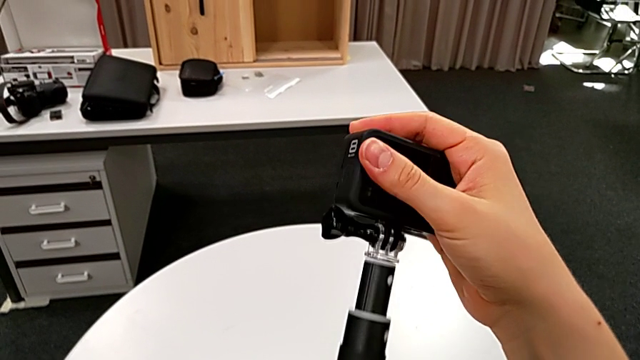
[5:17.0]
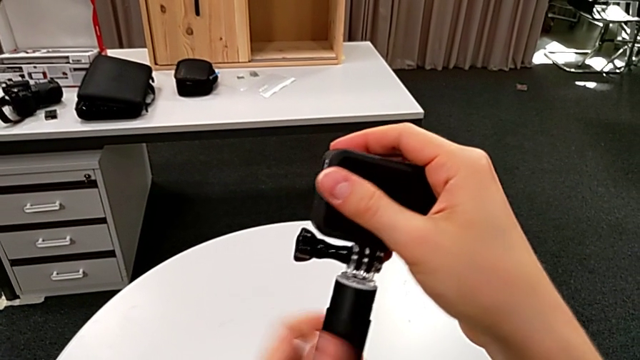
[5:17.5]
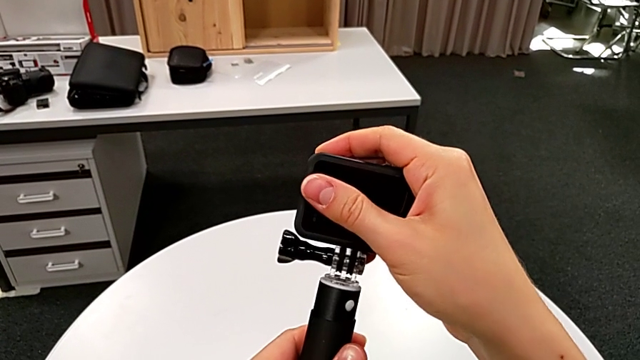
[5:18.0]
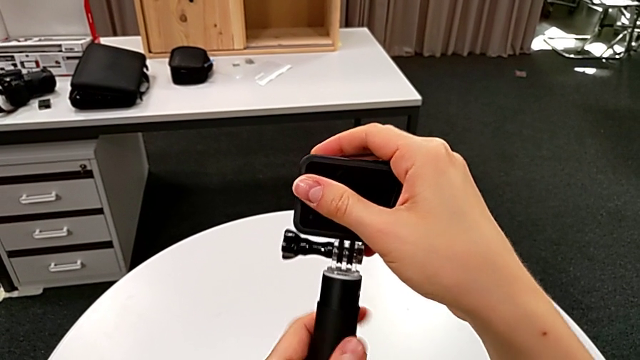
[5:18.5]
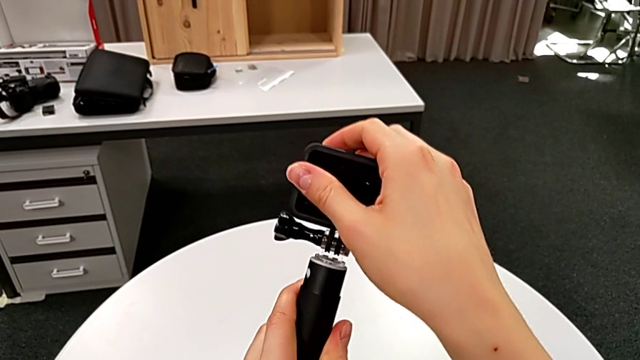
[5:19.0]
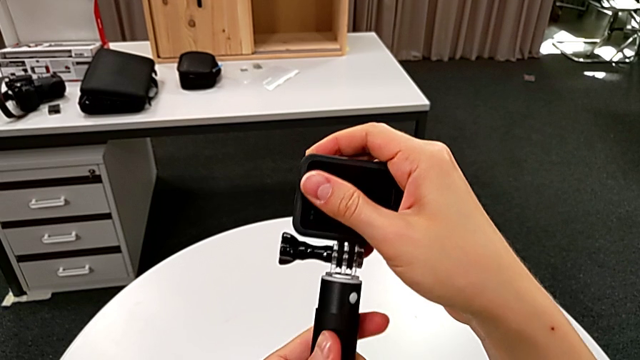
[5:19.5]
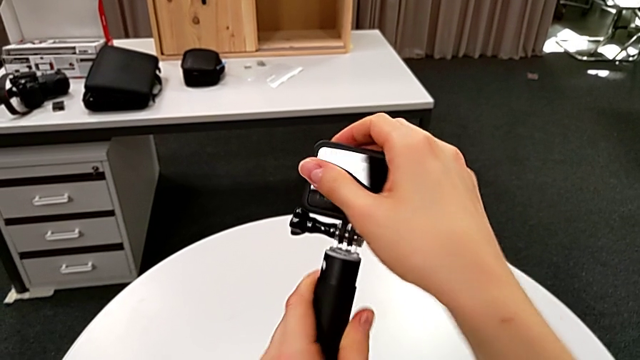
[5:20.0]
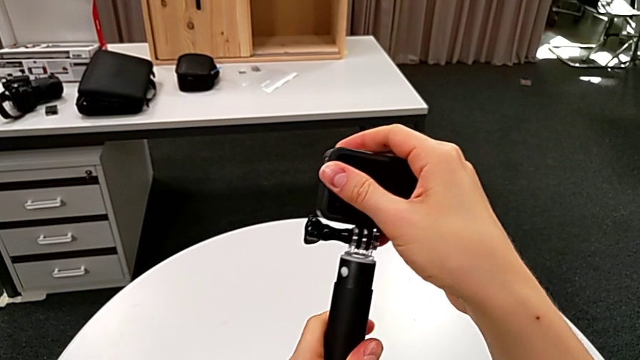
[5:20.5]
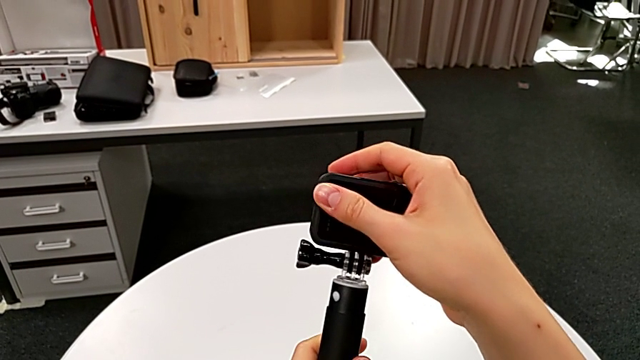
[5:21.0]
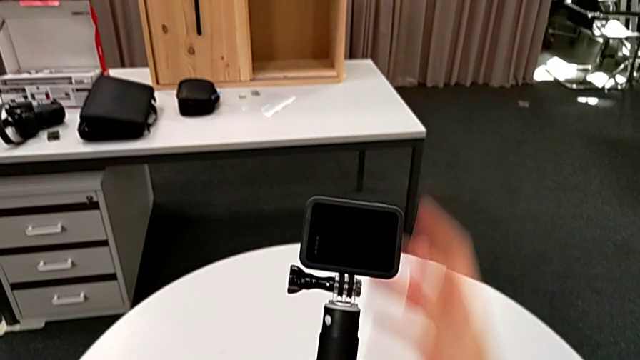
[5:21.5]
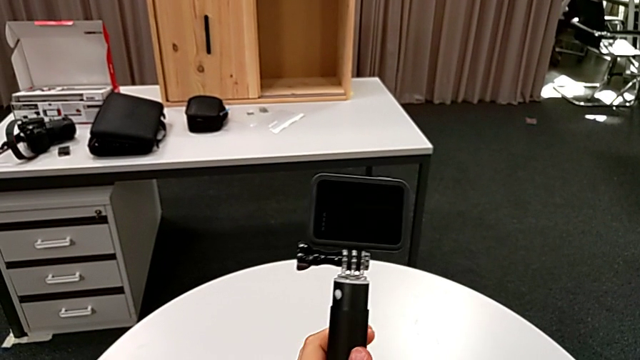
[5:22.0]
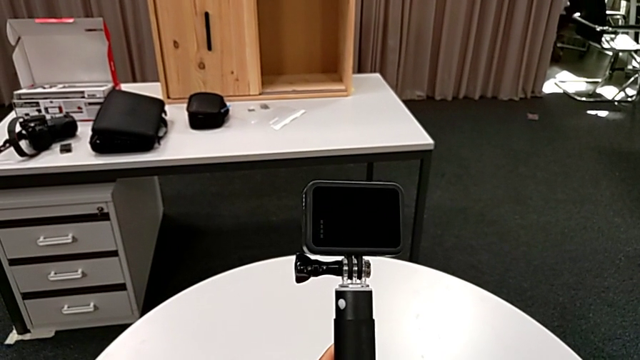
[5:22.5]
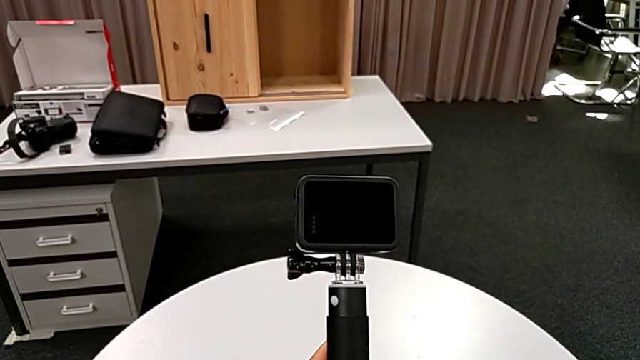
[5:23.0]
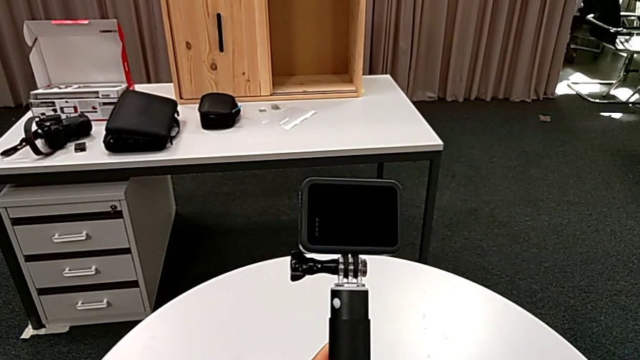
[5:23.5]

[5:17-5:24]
The camera wearer is exchanging the strap for a handheld grip. They rotate the handheld grip.

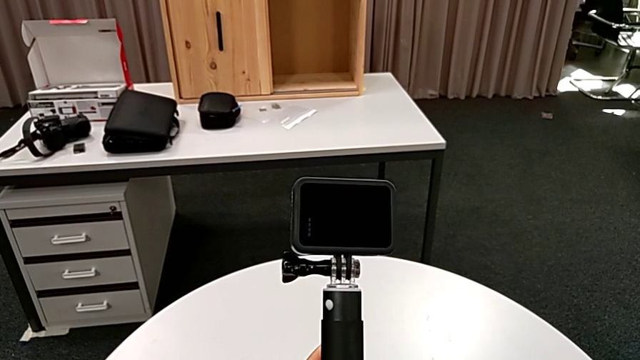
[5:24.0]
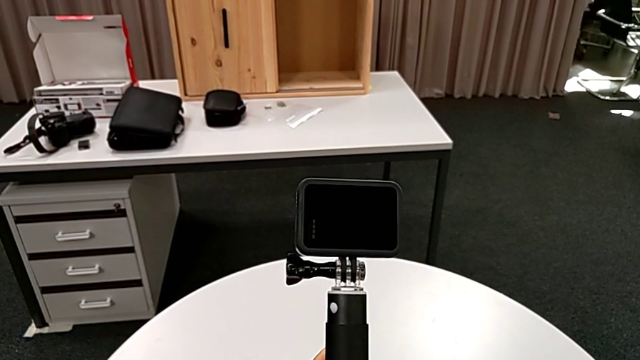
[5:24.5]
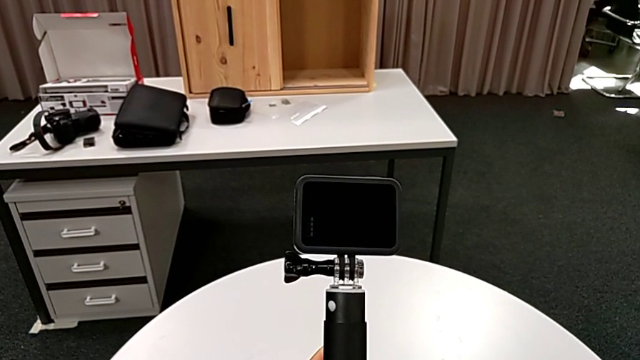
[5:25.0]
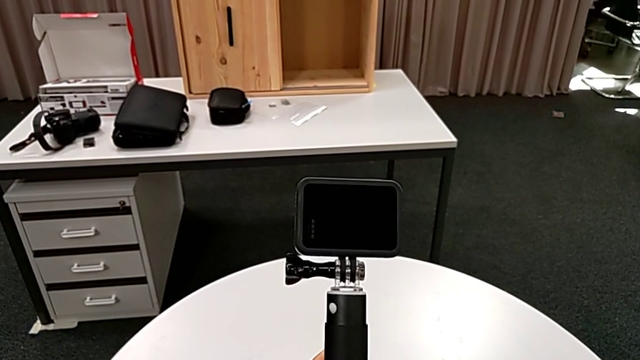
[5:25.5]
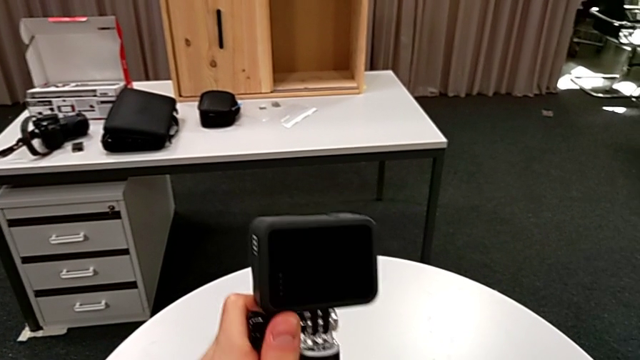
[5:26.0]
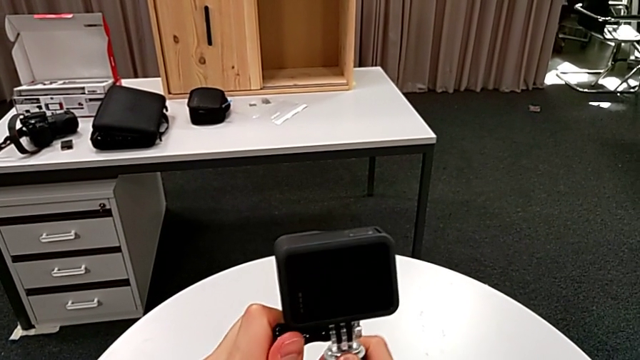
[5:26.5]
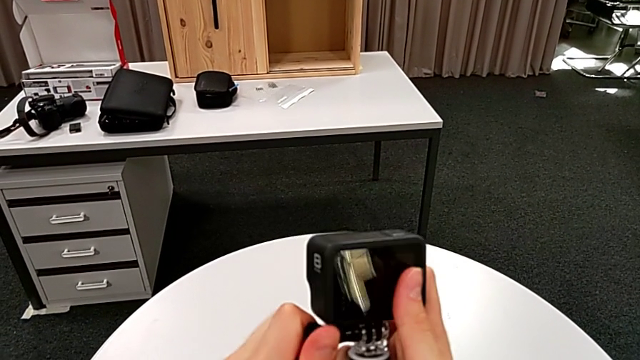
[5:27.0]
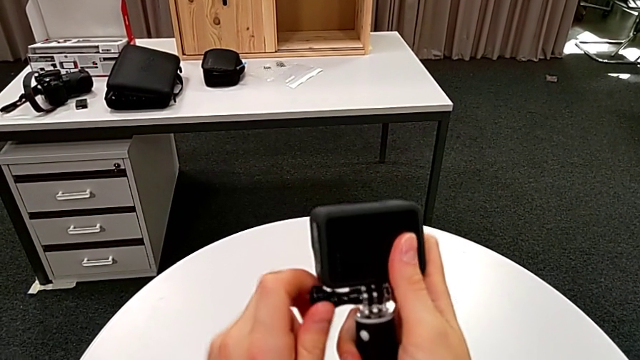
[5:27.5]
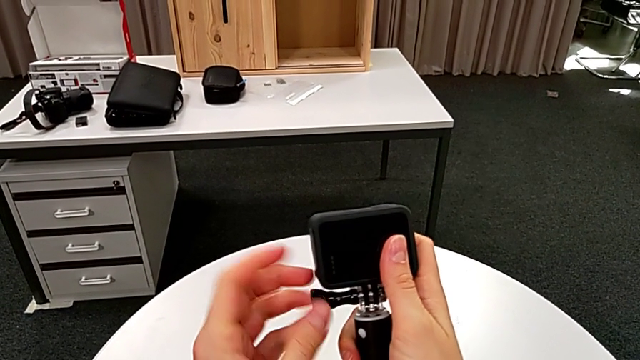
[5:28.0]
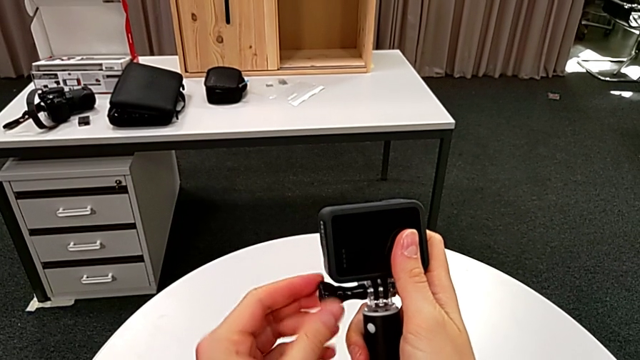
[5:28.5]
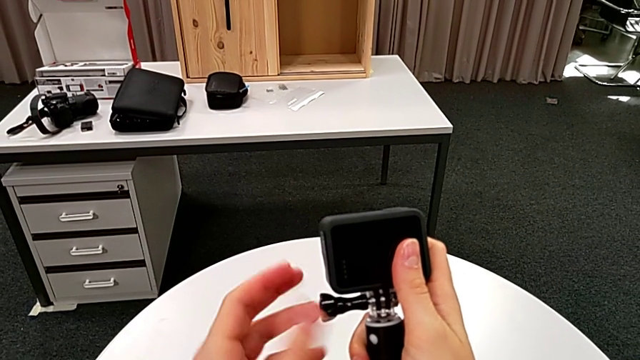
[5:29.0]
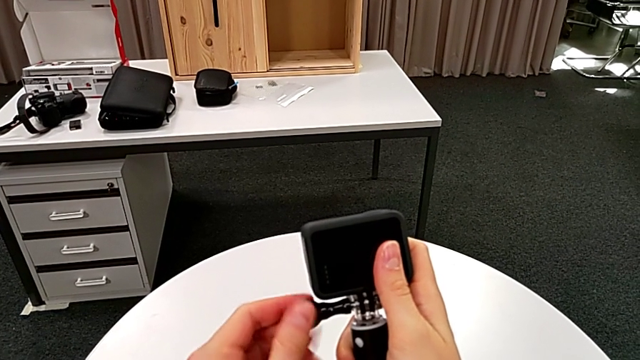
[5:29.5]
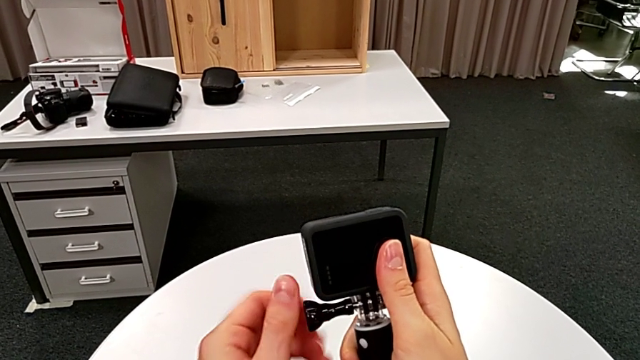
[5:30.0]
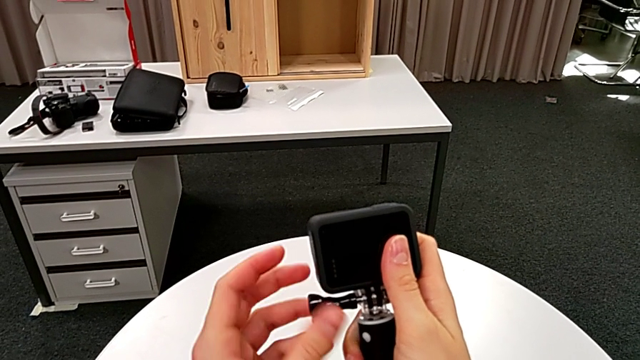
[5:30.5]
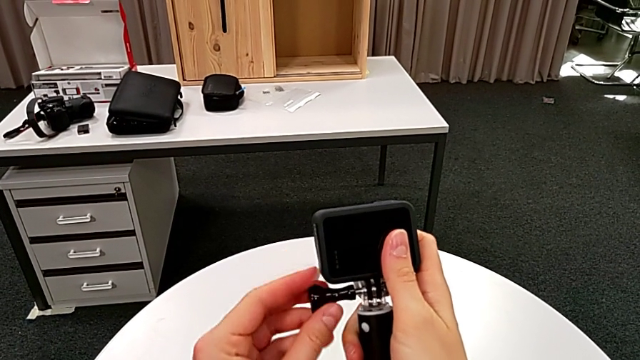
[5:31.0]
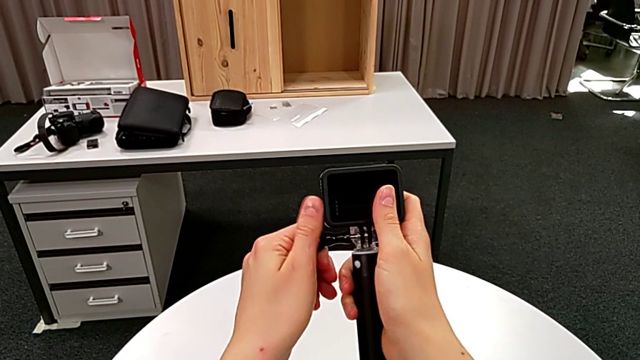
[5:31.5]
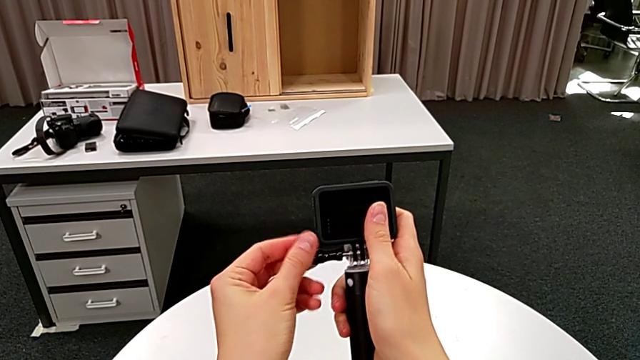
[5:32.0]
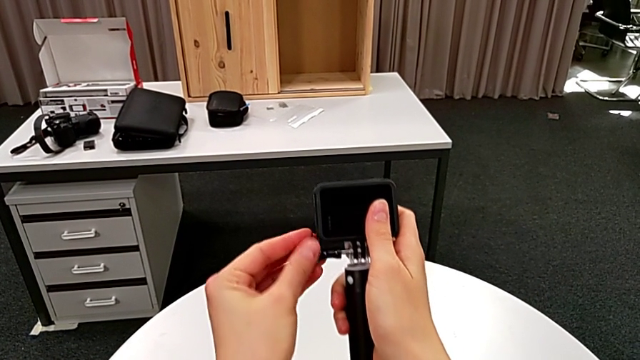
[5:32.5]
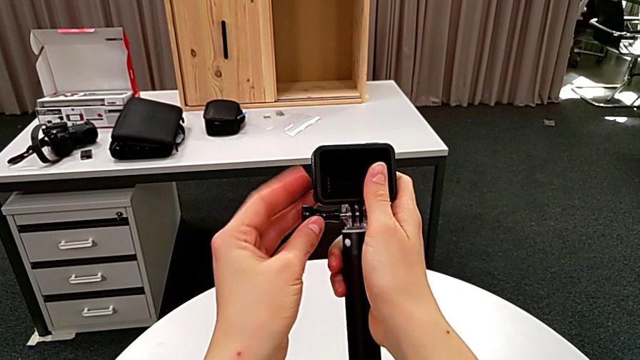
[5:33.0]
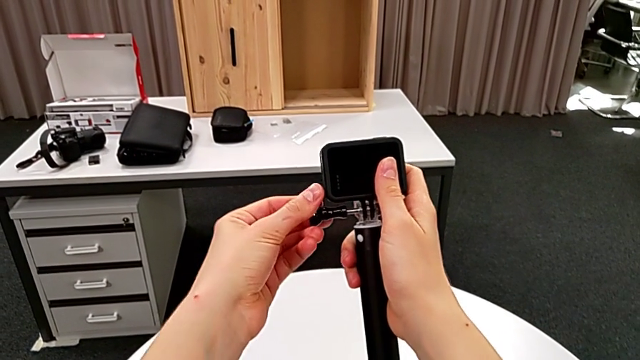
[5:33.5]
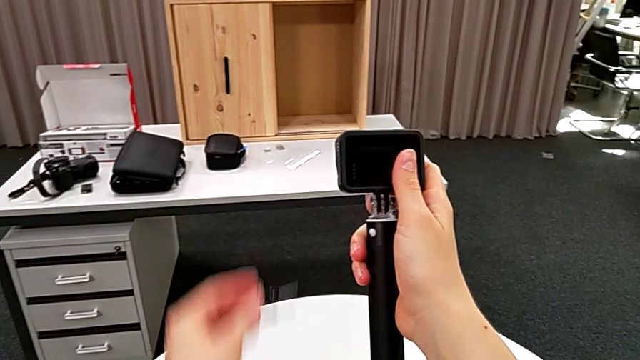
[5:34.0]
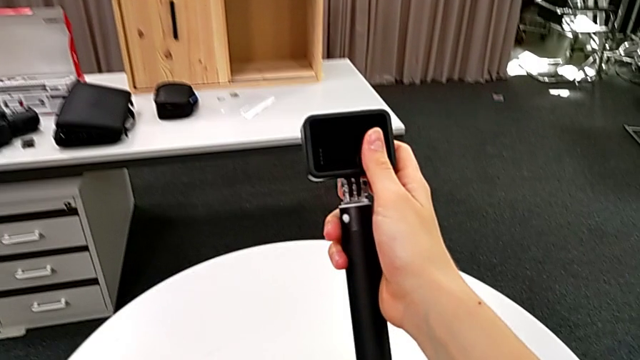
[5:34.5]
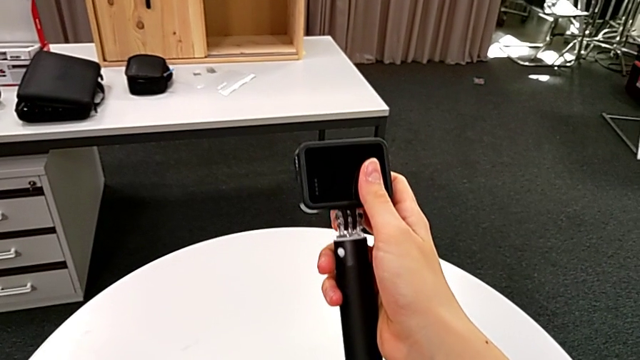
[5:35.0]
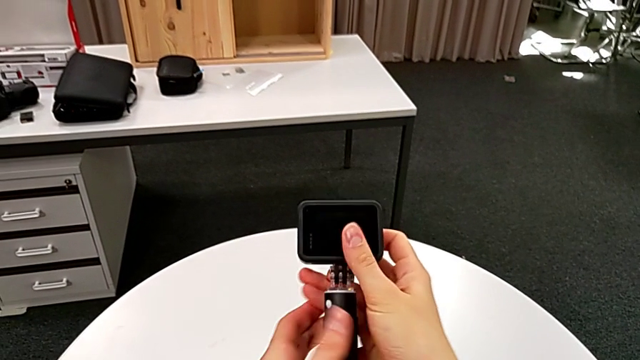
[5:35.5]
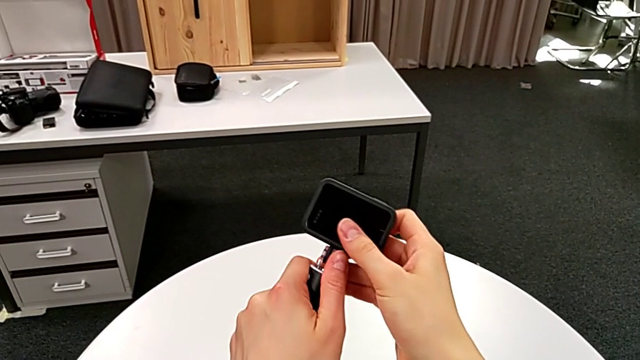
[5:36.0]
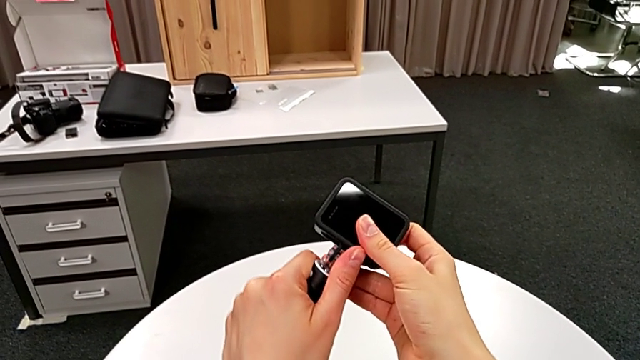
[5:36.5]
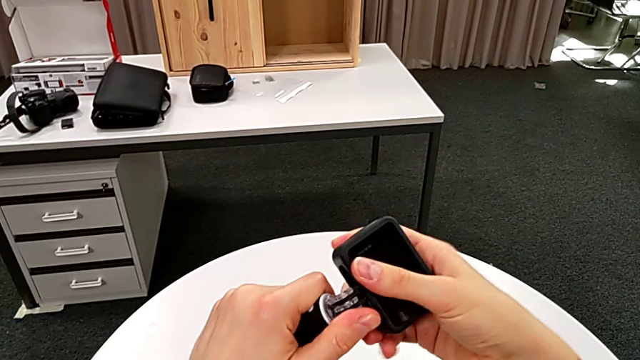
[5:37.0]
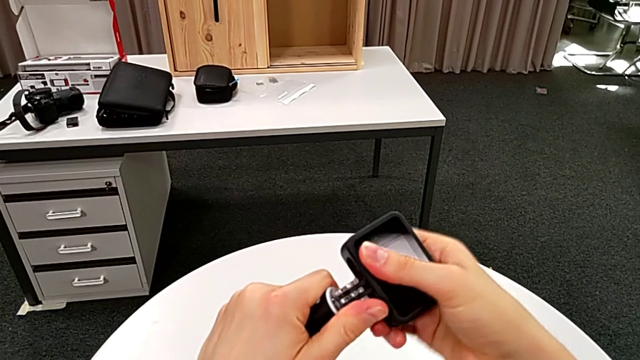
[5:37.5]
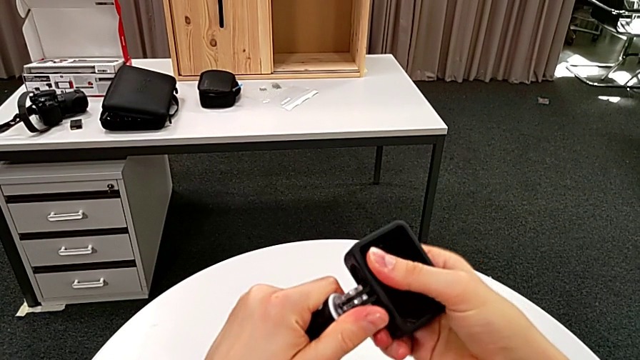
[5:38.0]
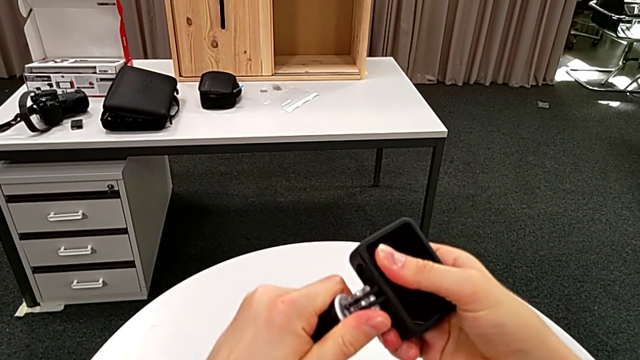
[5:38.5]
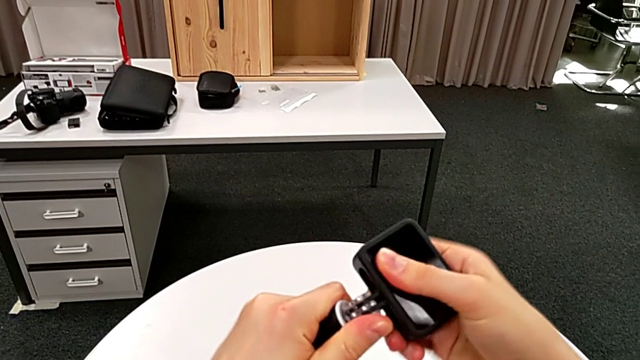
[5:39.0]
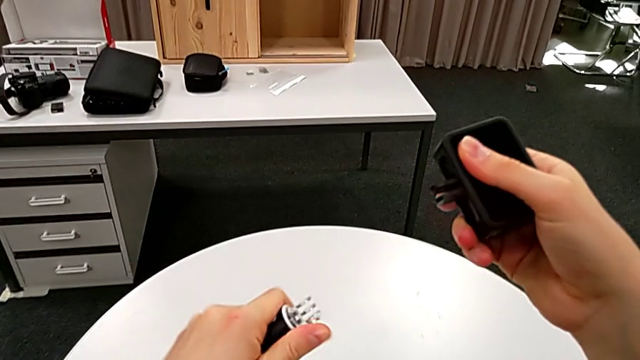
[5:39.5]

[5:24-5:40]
The camera wearer is removing the handheld grip from the GoPro. They unscrew the screw, place the screw, disassemble the GoPro and withdraw the handheld grip.
